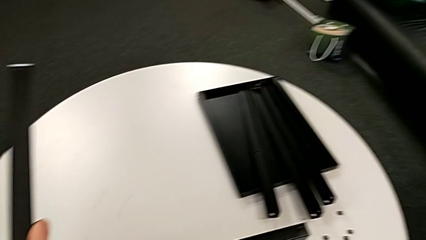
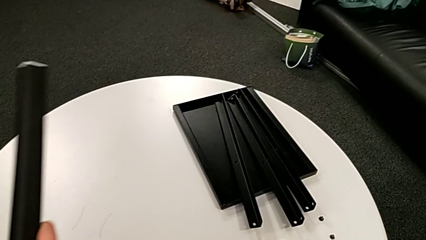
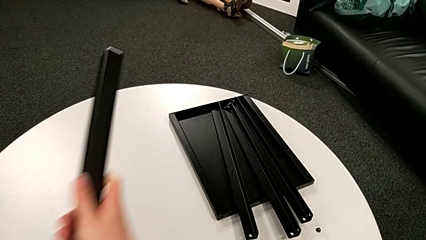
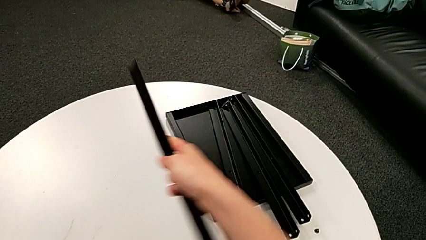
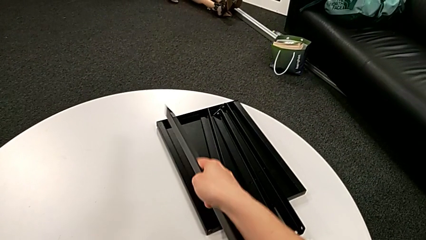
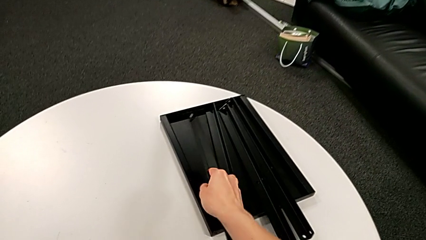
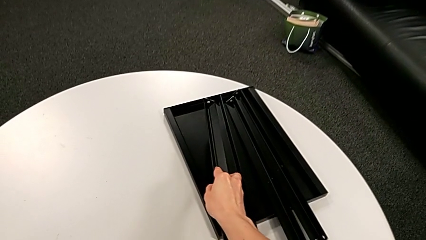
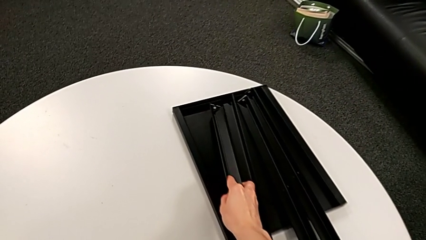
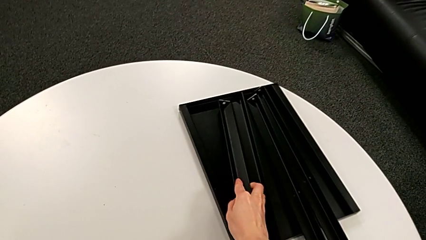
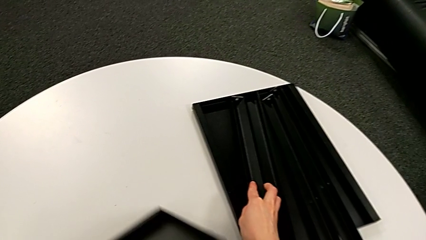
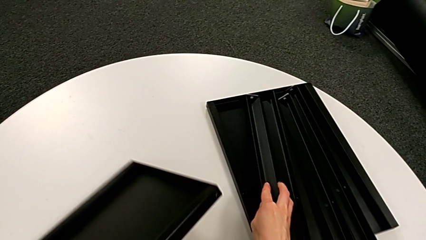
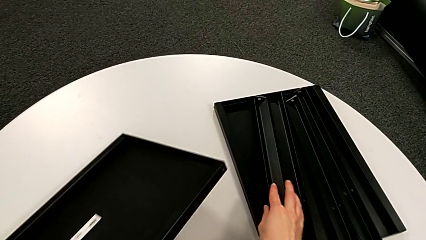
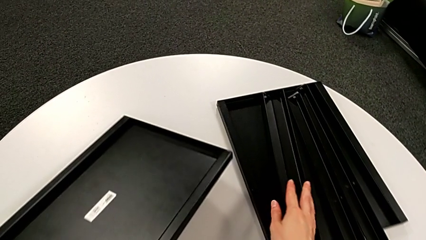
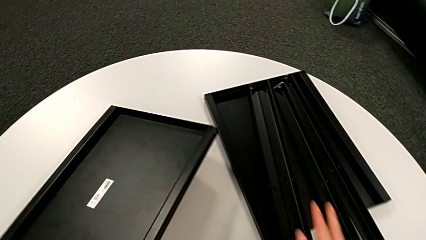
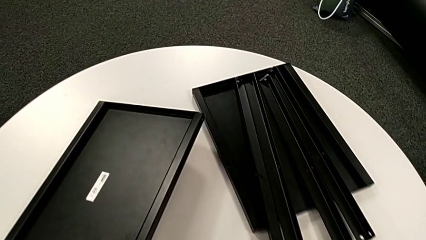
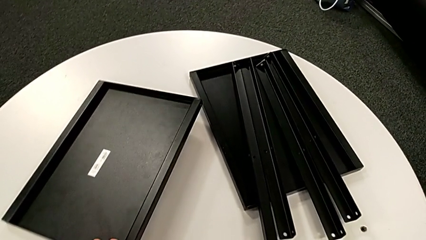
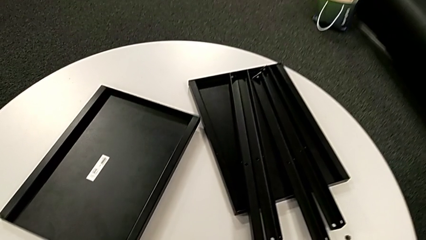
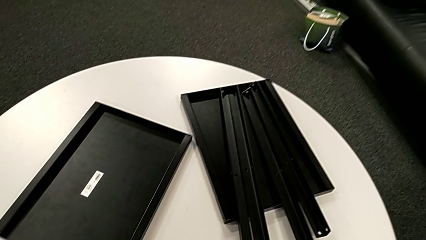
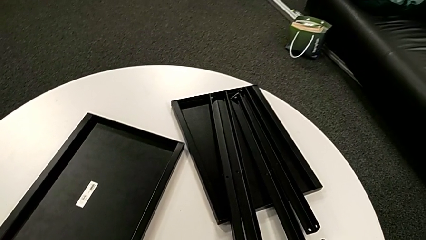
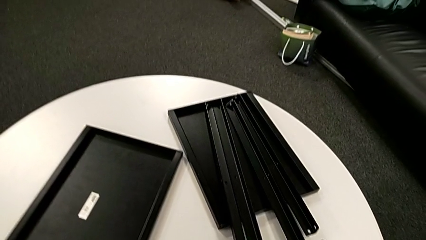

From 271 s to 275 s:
The camera wearer is disassembling the fourth leg of the table. They disassemble the fourth leg, place it with the right hand and place the bottom tray with the left hand.
